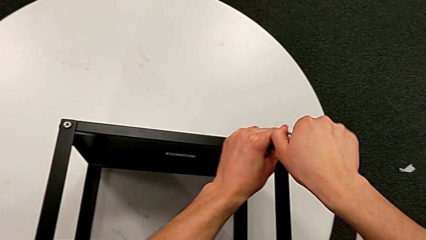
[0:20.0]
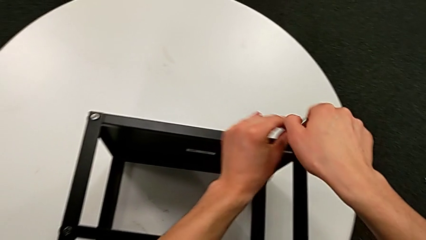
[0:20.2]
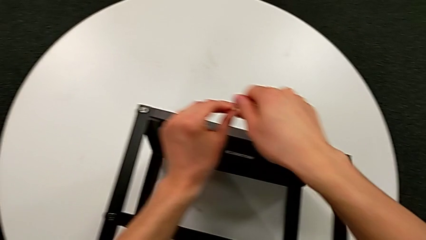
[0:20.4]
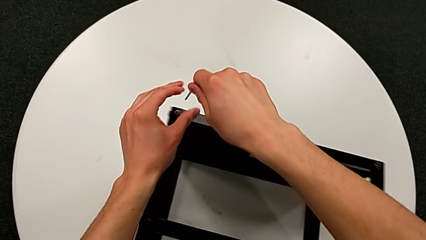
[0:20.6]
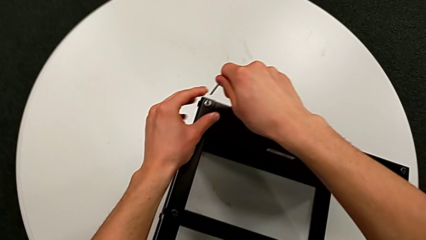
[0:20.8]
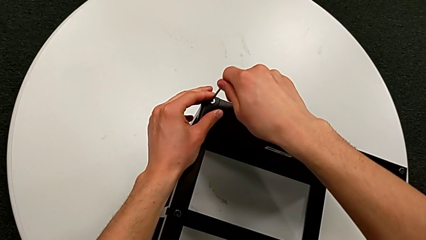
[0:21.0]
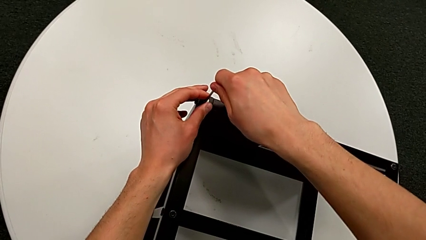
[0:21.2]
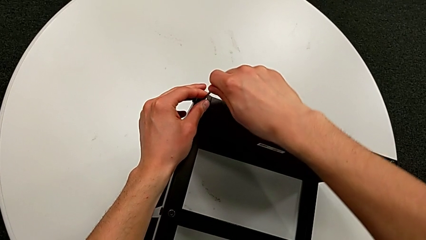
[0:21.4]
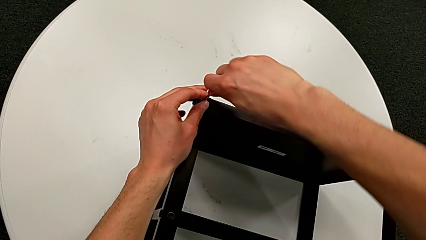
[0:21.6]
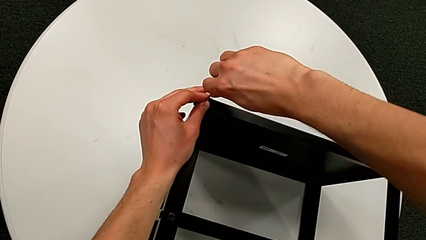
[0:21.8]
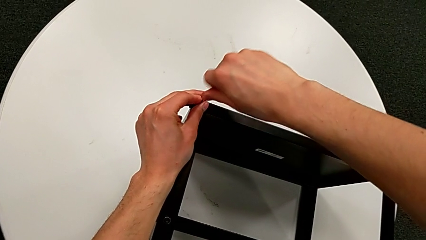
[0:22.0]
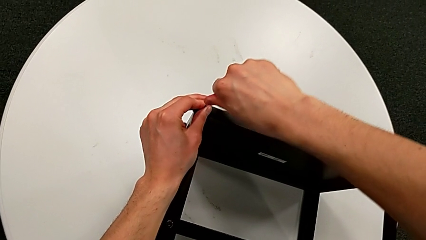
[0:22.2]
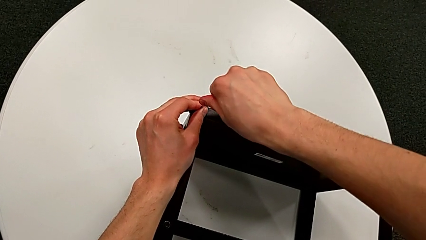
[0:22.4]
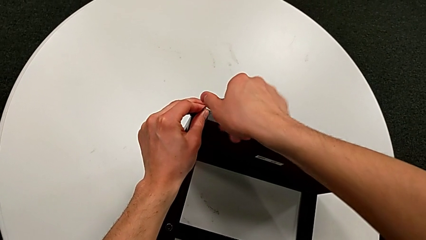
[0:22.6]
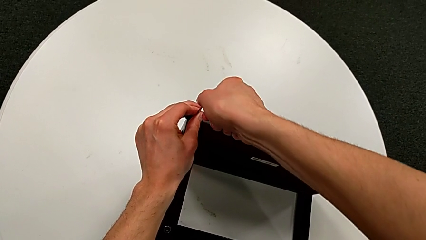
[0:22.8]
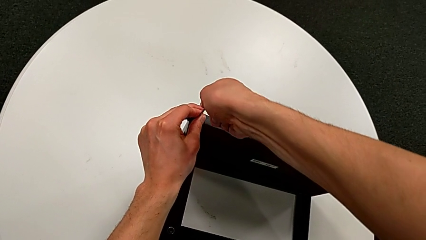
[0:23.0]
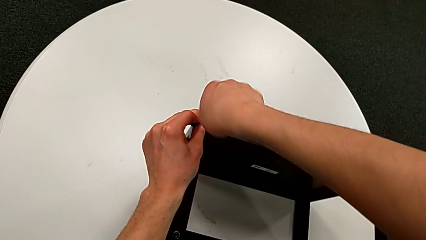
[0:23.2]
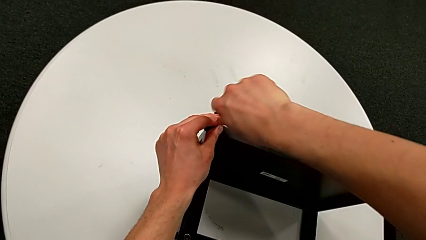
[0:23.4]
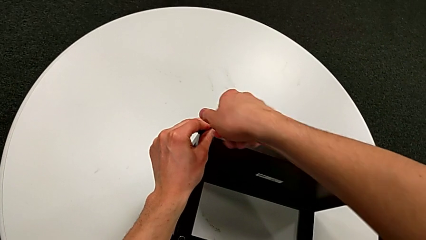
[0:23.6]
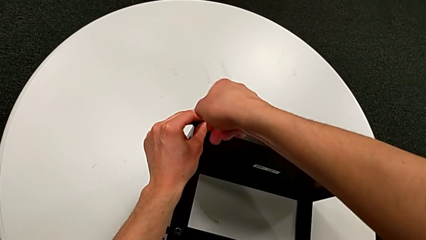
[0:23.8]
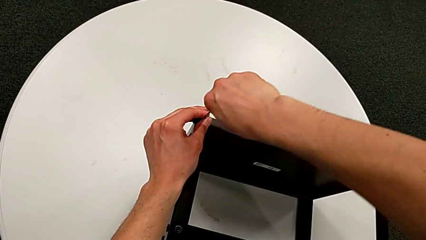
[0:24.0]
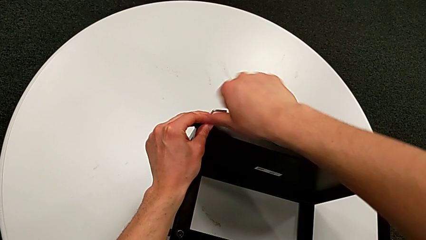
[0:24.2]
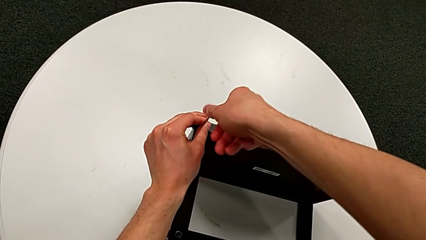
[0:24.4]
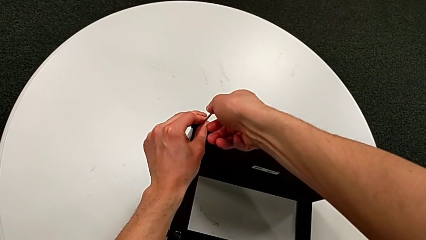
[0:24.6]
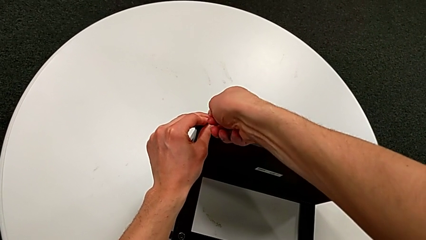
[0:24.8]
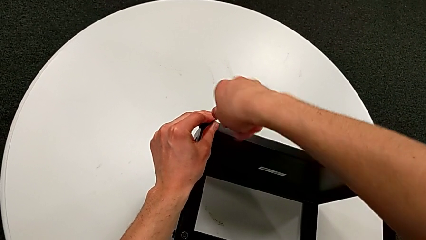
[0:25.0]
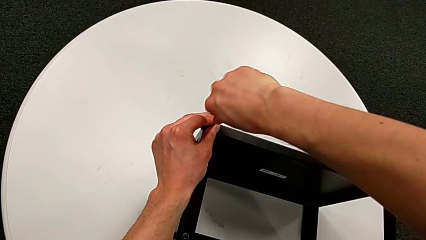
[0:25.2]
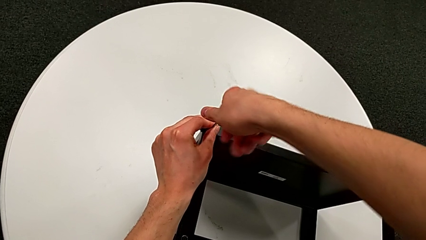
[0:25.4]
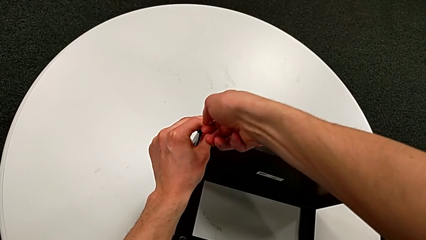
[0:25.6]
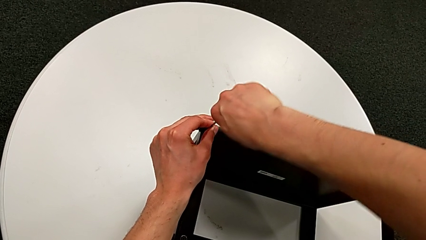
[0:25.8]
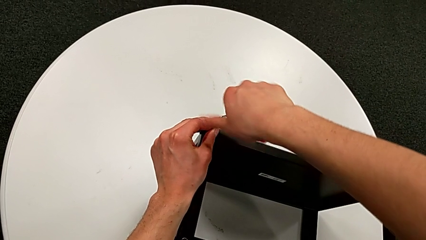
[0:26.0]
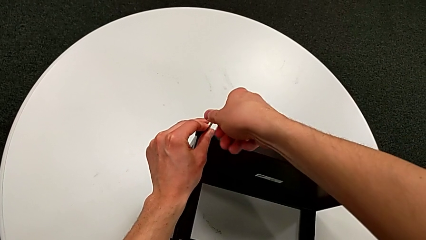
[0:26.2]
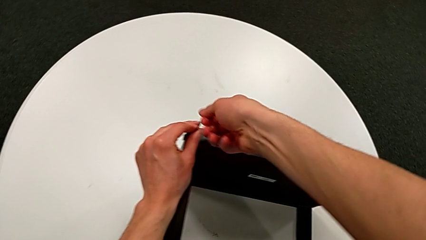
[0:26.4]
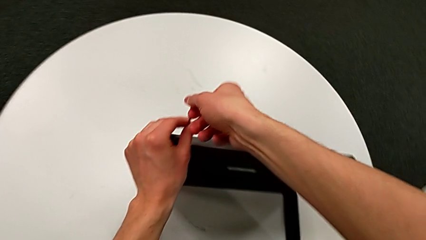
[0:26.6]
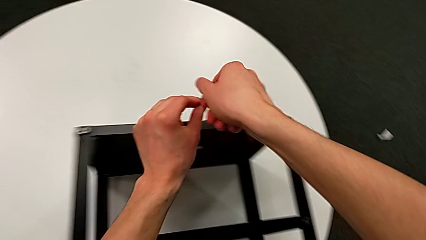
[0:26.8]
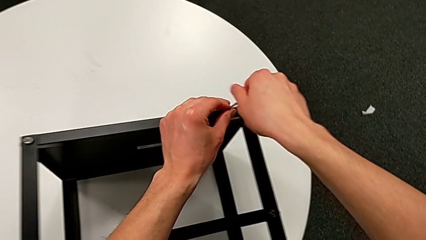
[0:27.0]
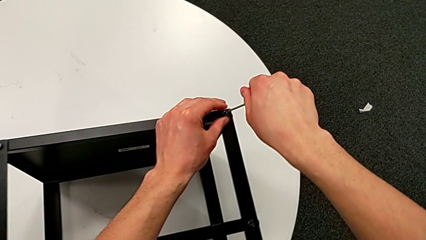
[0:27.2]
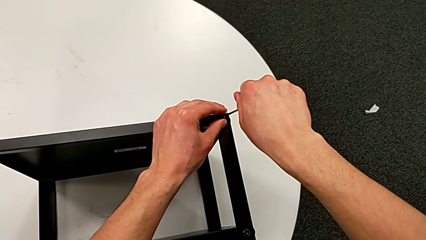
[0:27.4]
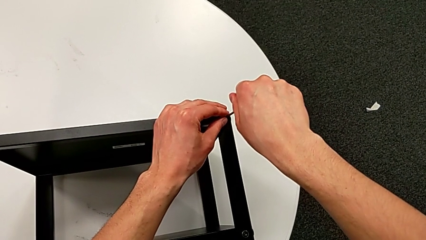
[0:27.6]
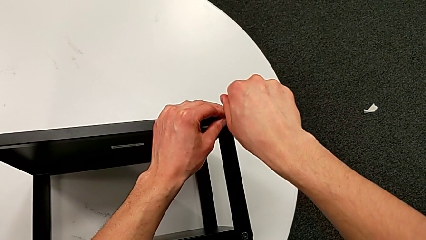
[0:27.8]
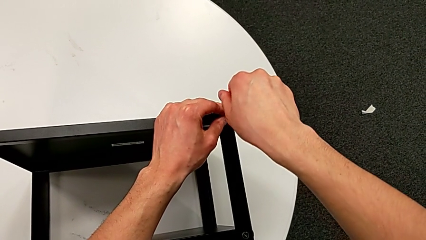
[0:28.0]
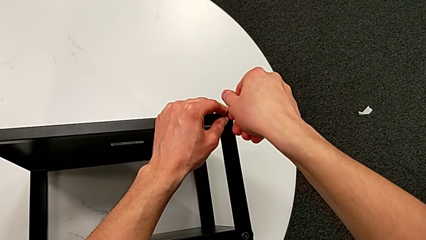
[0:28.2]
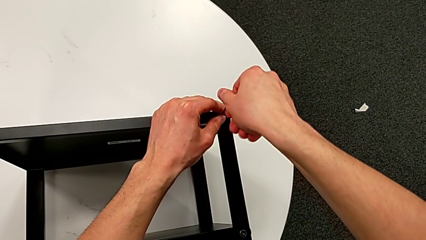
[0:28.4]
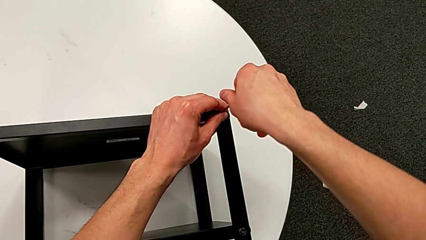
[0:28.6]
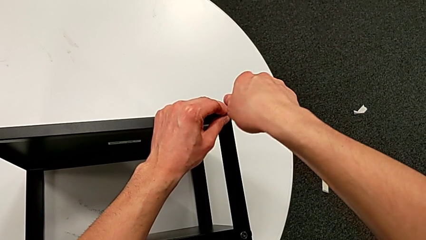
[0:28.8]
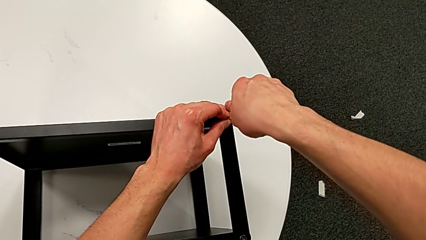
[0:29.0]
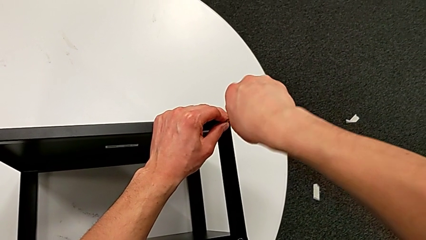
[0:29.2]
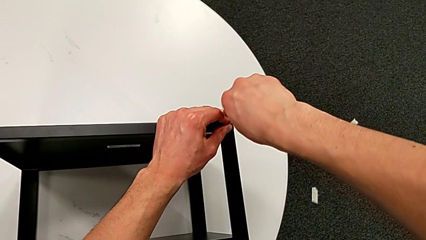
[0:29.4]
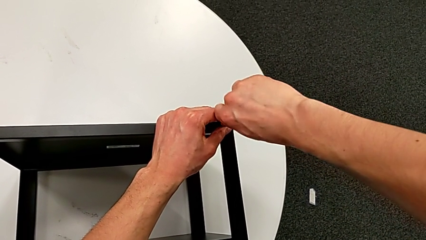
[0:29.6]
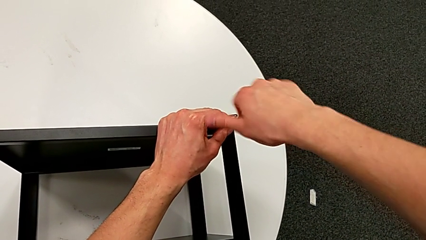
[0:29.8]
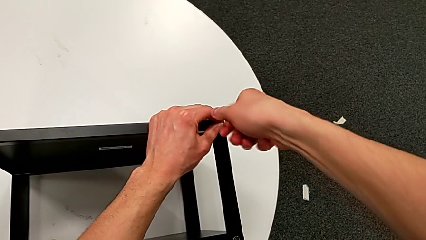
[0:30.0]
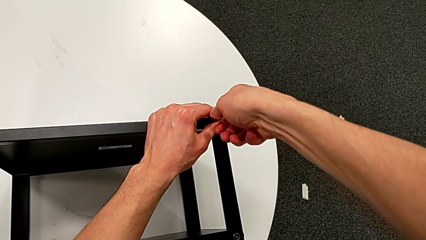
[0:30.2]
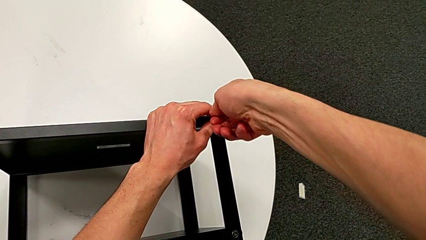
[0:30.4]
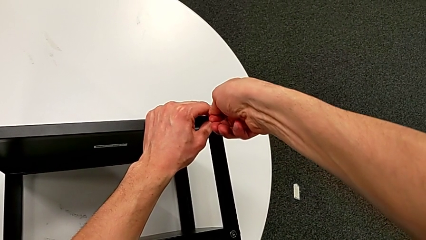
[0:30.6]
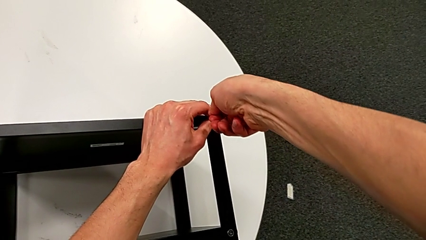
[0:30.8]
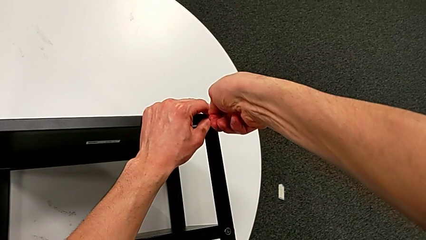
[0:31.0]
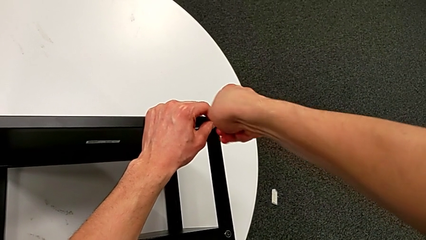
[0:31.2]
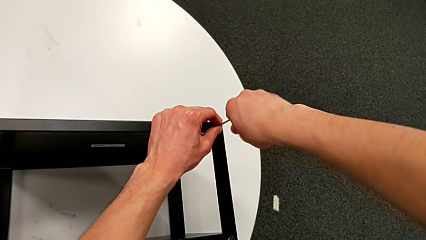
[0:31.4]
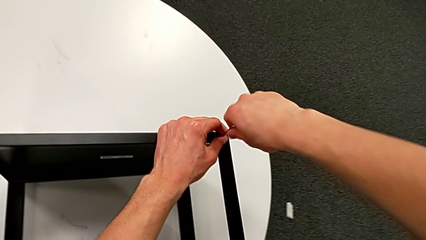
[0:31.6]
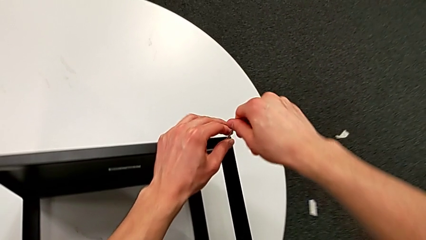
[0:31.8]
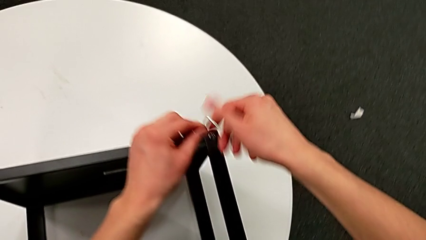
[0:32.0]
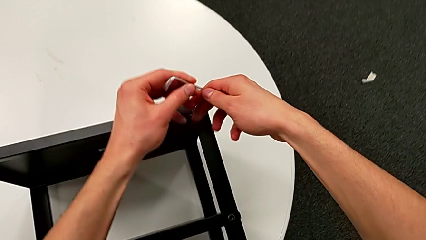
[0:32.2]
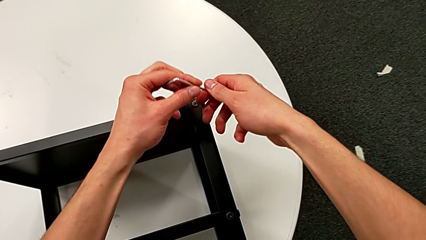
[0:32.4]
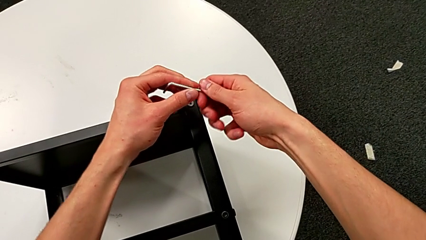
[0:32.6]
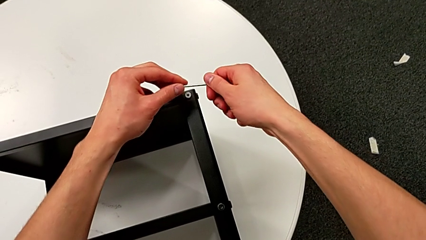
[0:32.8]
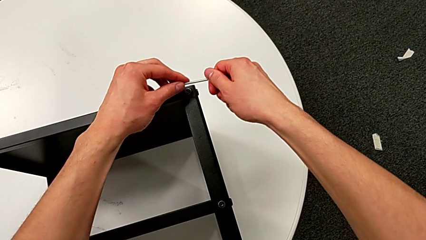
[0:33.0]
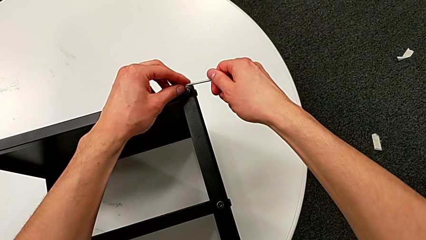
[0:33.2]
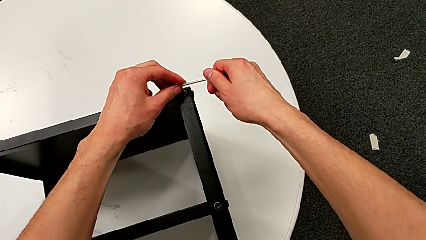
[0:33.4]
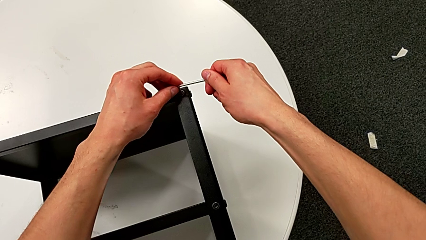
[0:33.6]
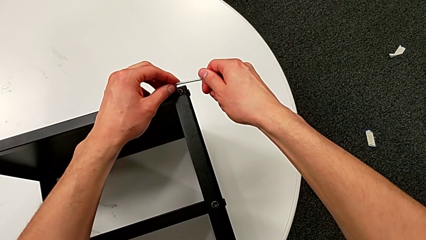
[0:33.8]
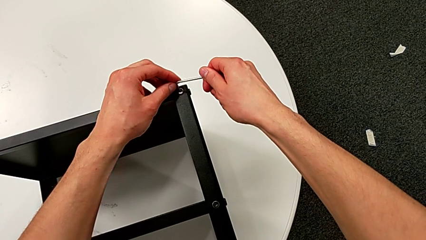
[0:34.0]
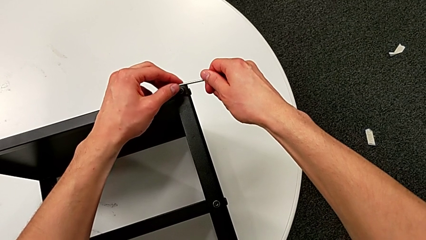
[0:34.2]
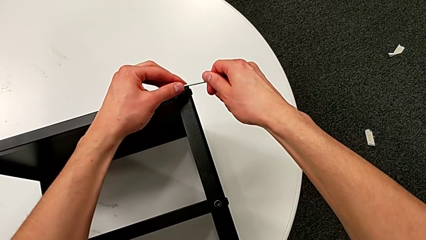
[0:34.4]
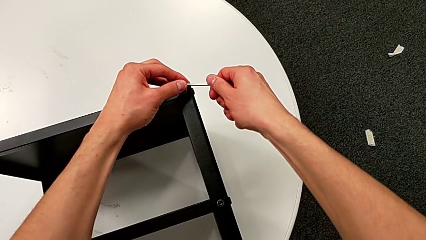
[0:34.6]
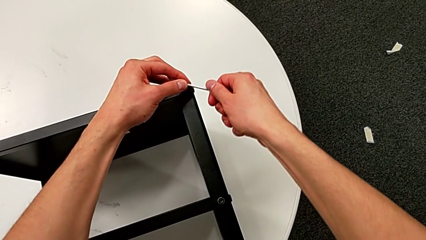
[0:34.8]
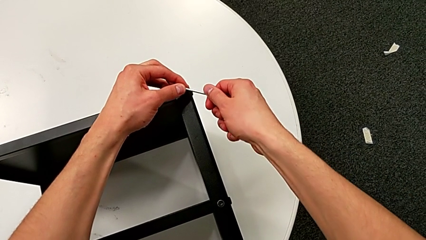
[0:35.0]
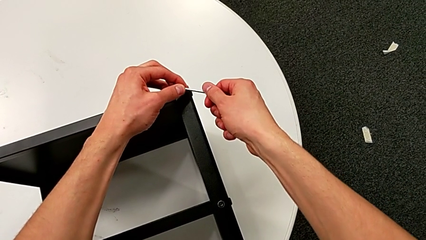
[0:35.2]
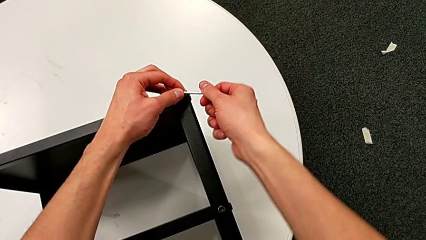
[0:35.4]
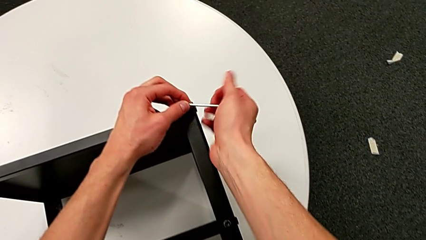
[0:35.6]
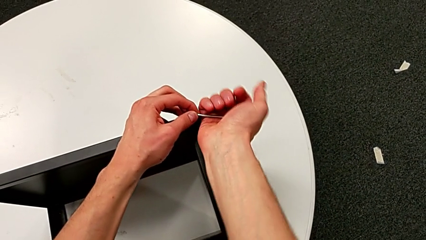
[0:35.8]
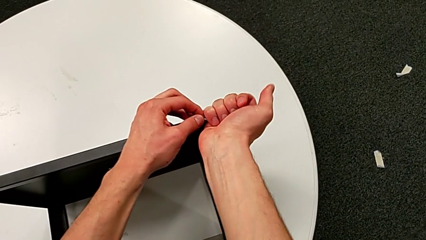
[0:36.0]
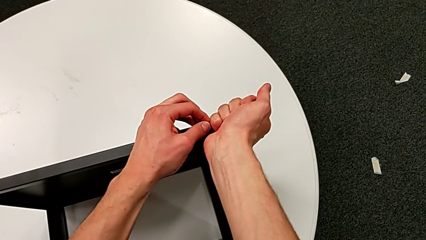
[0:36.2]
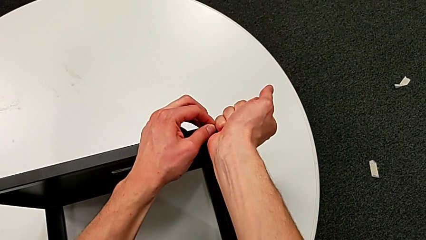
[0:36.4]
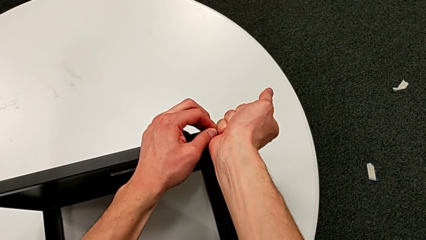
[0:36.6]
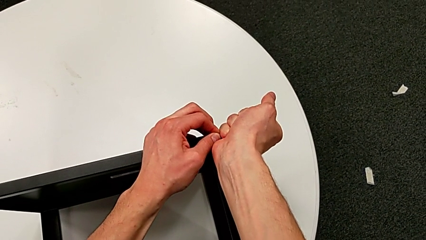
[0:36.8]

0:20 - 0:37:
The camera wearer is unscrewing the hex socket heads from the table. They withdraw the Allen wrench, insert it, unscrew the hex socket head, withdraw the Allen wrench, insert it, unscrew the hex socket head, withdraw the Allen wrench, rotate it, insert it and begin to unscrew the hex socket head.
